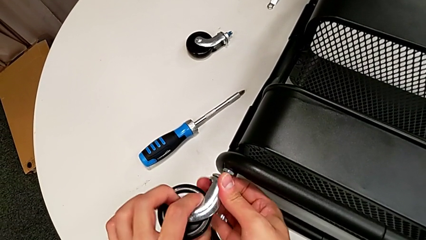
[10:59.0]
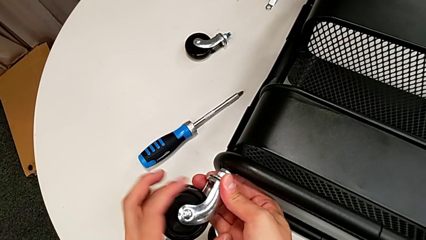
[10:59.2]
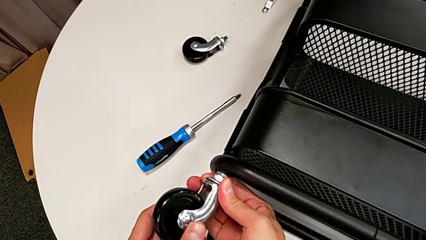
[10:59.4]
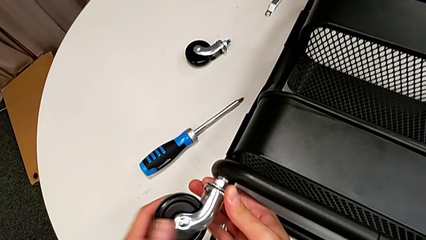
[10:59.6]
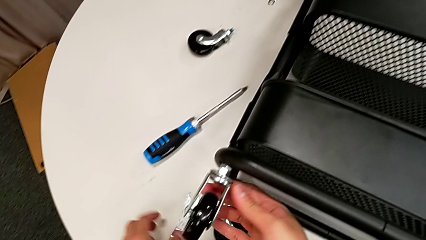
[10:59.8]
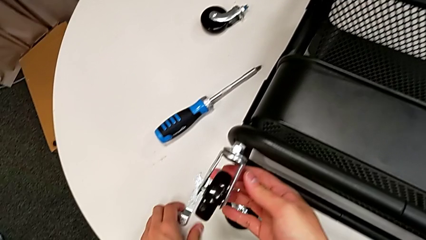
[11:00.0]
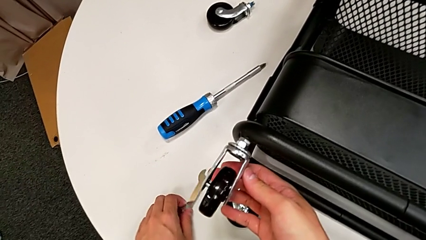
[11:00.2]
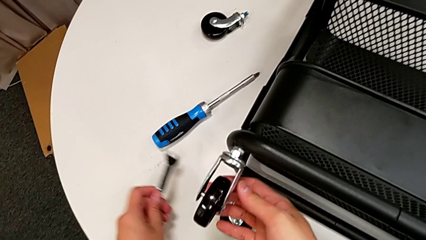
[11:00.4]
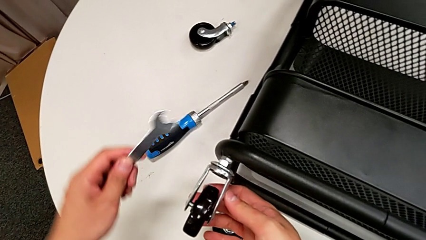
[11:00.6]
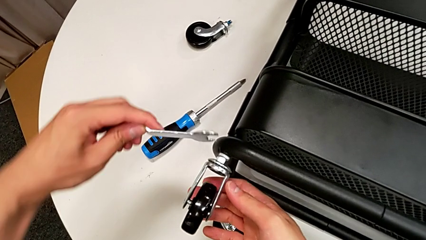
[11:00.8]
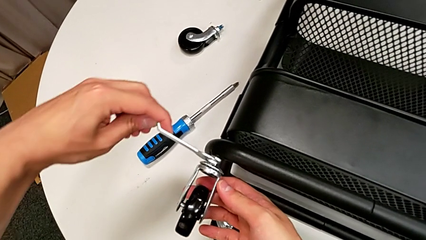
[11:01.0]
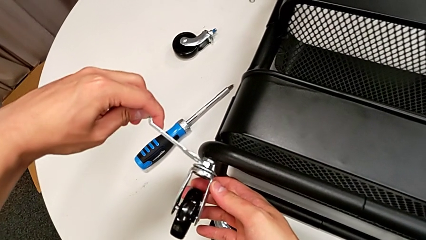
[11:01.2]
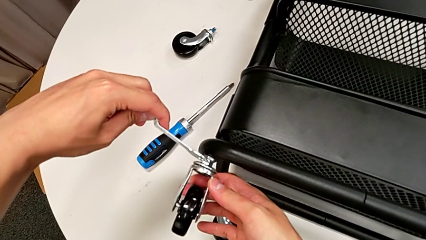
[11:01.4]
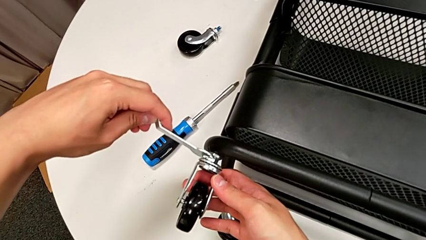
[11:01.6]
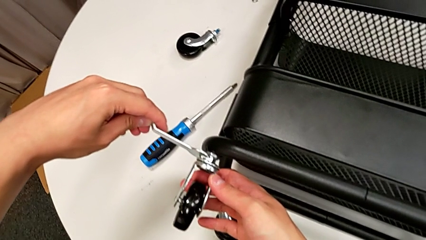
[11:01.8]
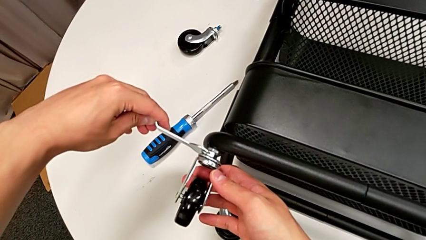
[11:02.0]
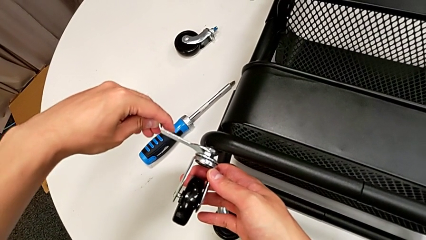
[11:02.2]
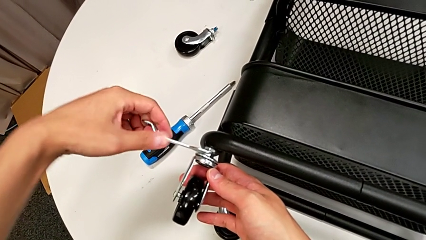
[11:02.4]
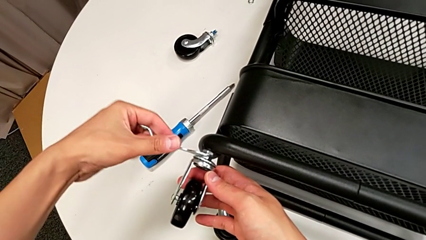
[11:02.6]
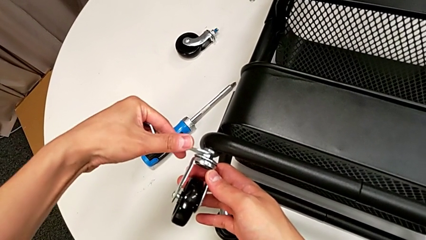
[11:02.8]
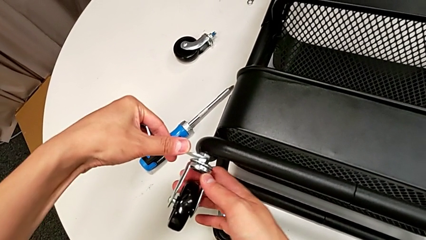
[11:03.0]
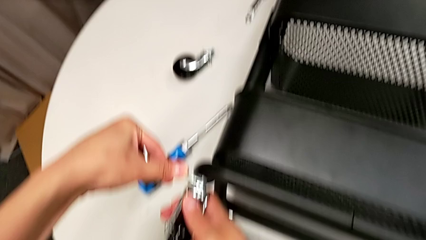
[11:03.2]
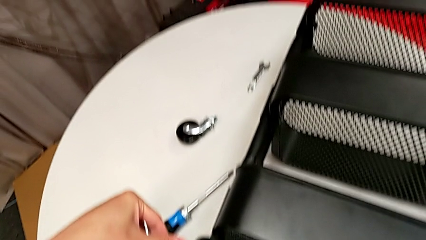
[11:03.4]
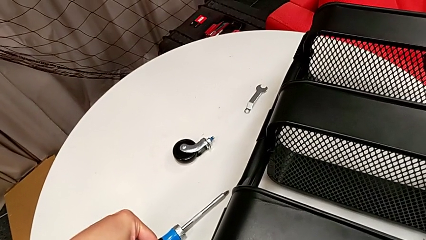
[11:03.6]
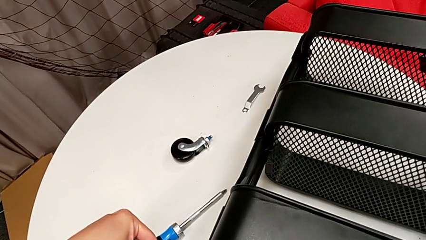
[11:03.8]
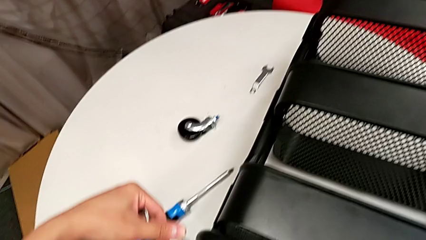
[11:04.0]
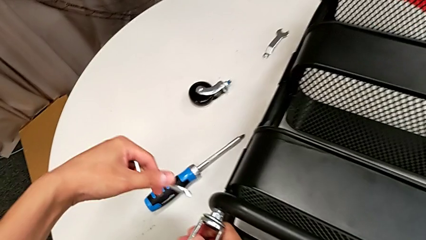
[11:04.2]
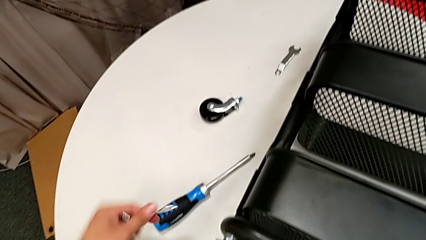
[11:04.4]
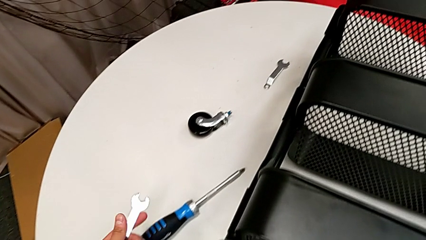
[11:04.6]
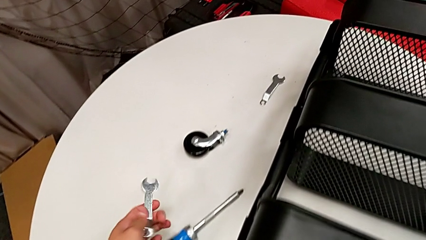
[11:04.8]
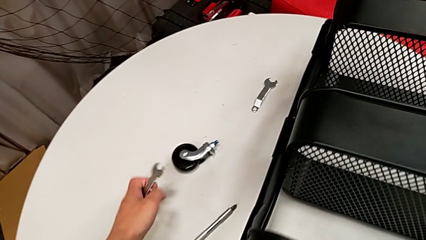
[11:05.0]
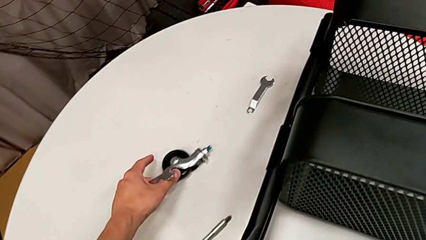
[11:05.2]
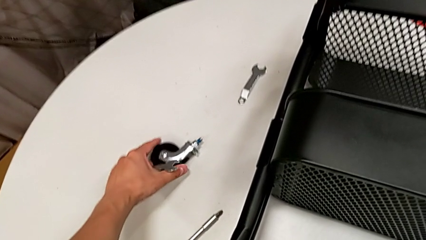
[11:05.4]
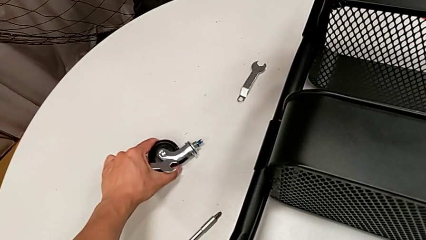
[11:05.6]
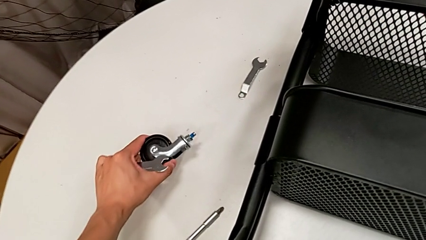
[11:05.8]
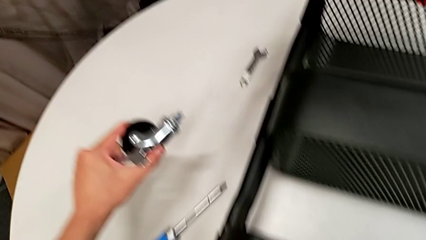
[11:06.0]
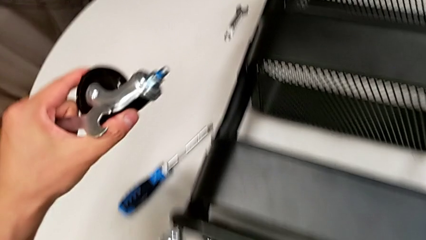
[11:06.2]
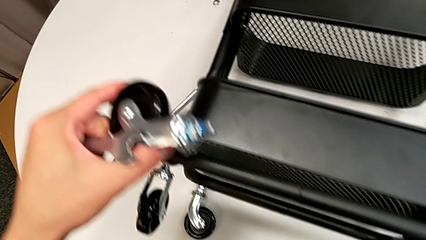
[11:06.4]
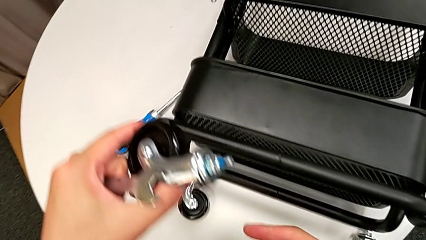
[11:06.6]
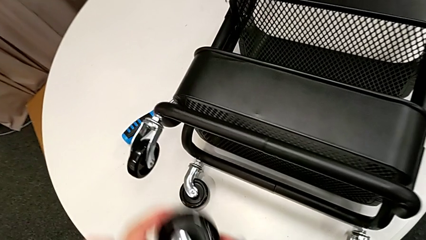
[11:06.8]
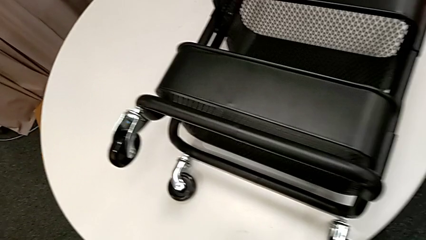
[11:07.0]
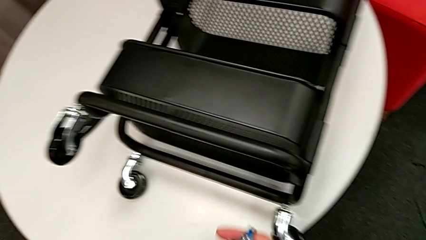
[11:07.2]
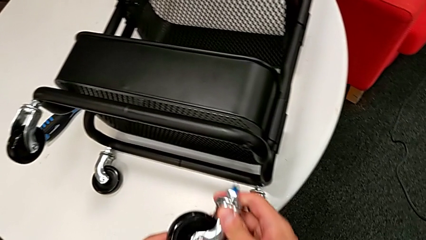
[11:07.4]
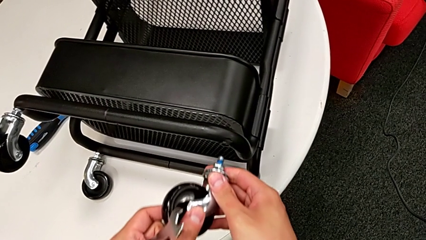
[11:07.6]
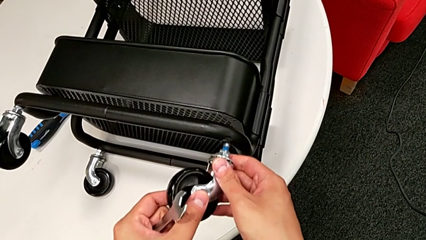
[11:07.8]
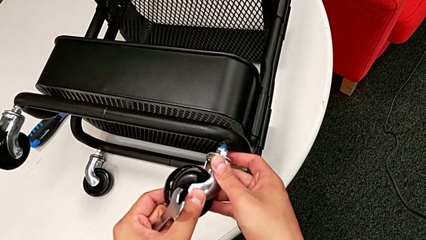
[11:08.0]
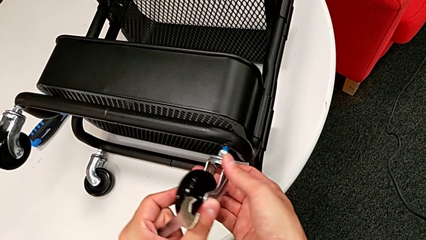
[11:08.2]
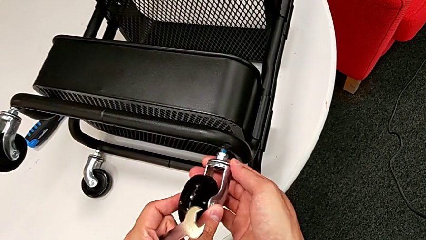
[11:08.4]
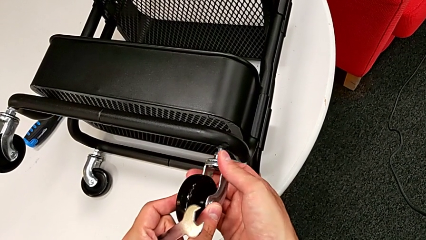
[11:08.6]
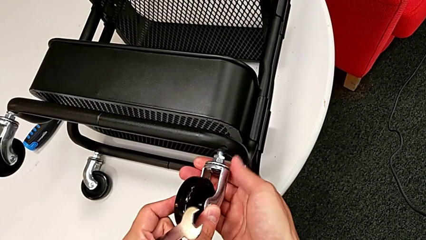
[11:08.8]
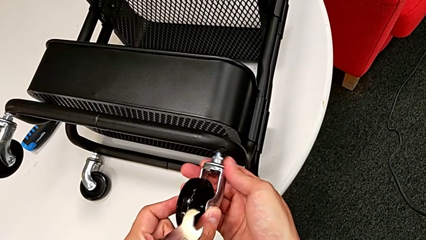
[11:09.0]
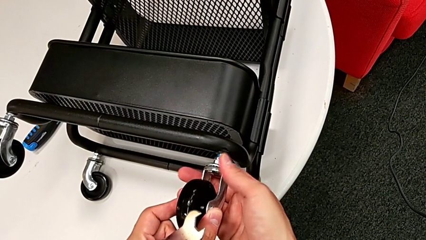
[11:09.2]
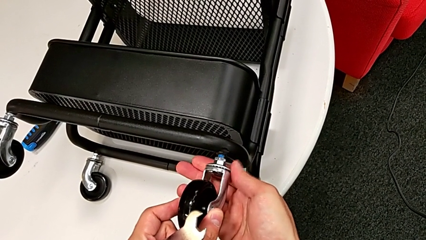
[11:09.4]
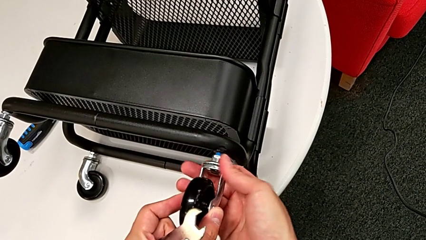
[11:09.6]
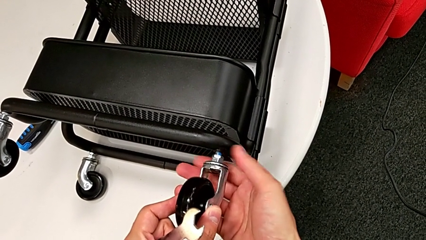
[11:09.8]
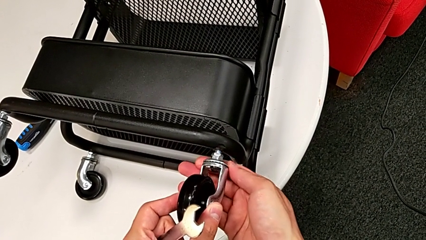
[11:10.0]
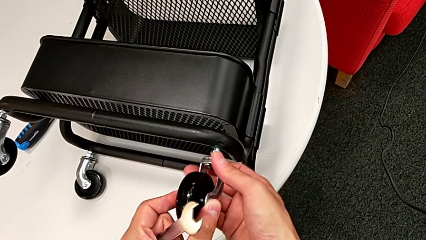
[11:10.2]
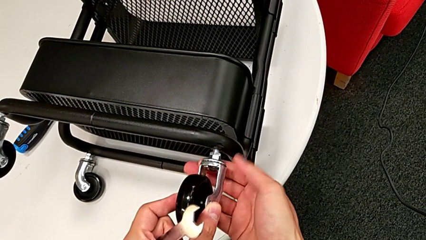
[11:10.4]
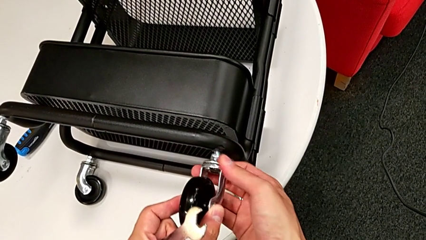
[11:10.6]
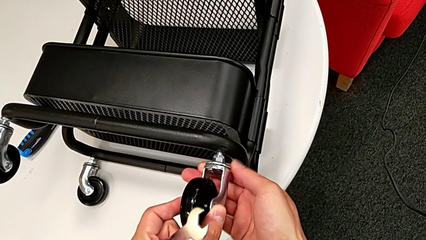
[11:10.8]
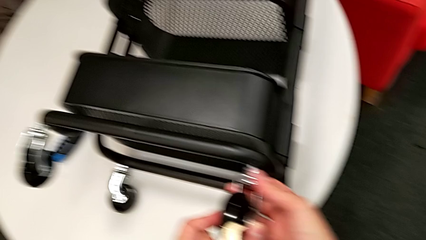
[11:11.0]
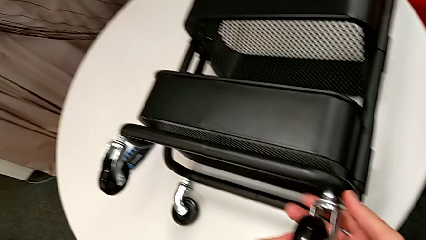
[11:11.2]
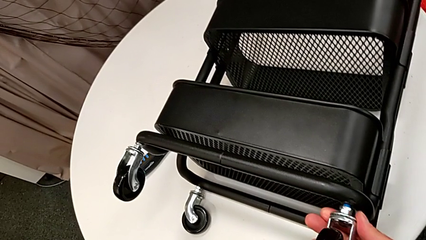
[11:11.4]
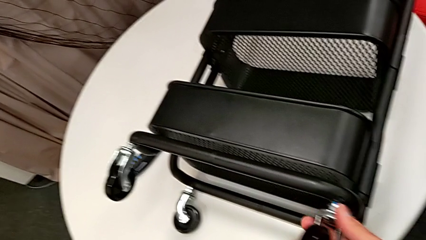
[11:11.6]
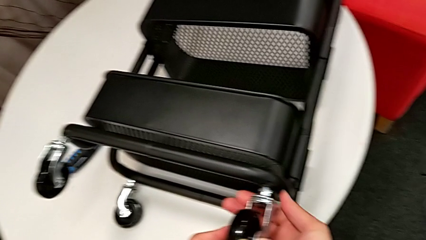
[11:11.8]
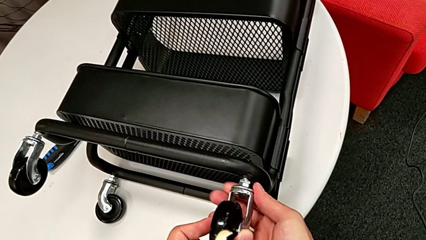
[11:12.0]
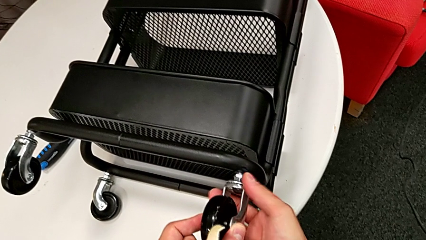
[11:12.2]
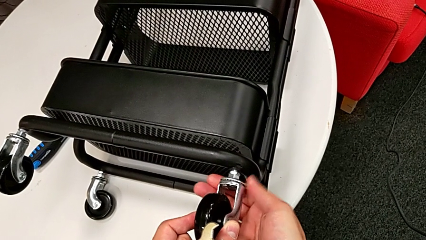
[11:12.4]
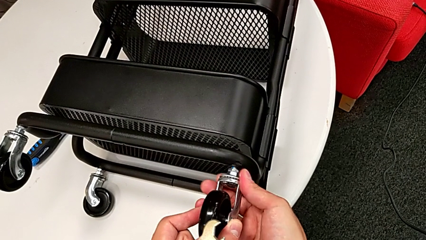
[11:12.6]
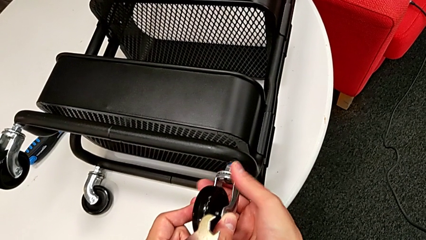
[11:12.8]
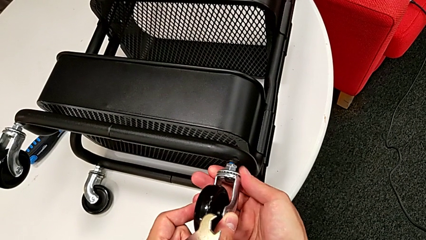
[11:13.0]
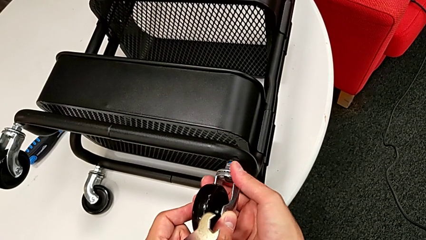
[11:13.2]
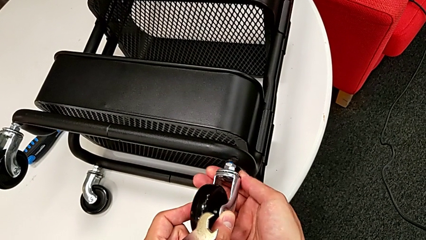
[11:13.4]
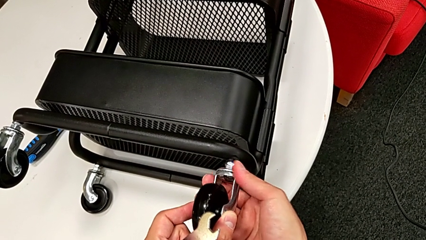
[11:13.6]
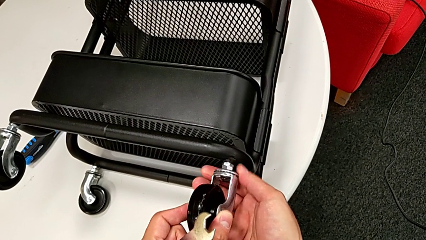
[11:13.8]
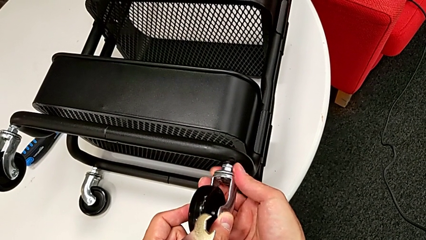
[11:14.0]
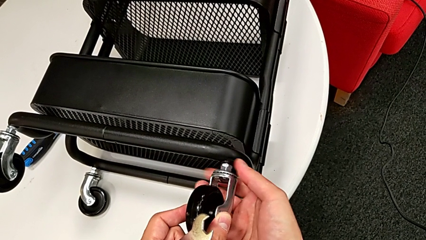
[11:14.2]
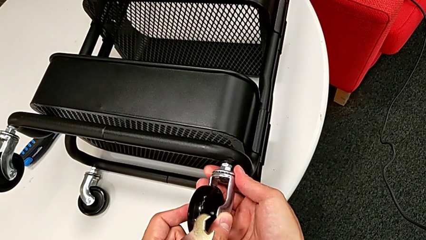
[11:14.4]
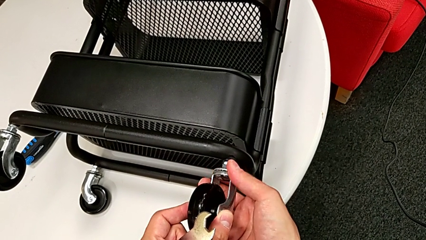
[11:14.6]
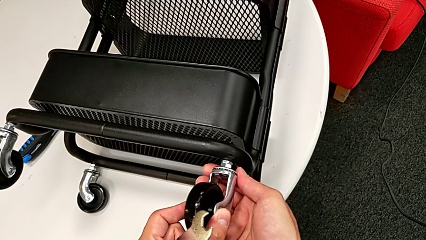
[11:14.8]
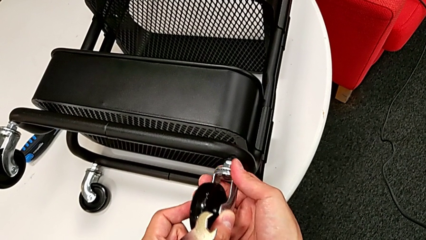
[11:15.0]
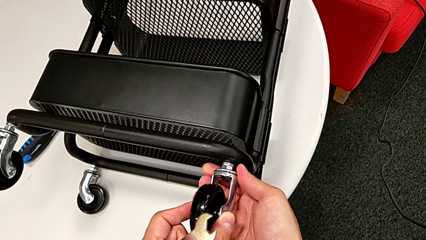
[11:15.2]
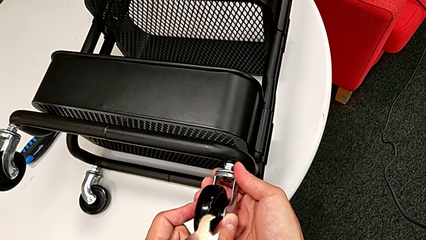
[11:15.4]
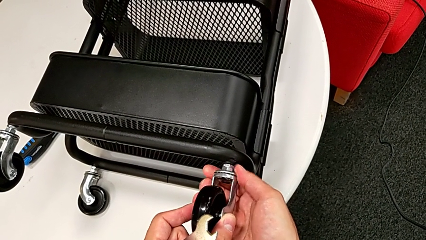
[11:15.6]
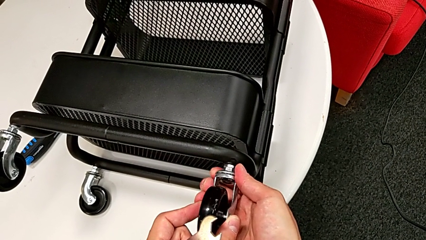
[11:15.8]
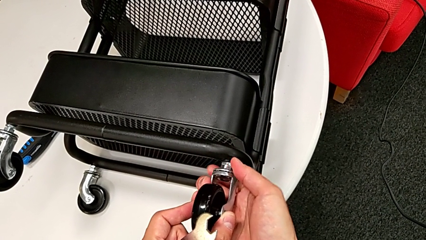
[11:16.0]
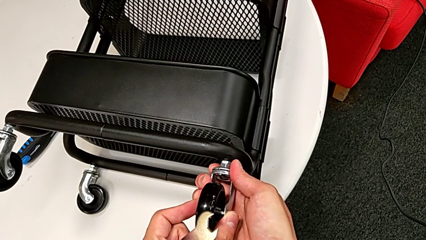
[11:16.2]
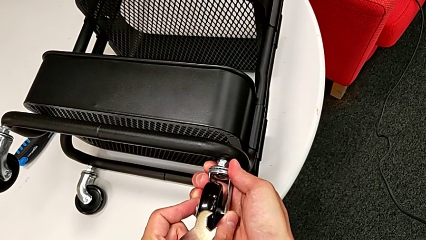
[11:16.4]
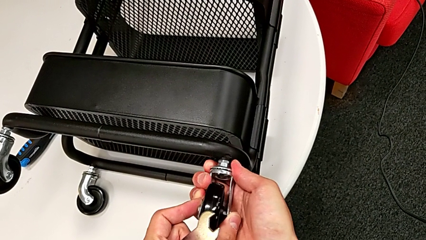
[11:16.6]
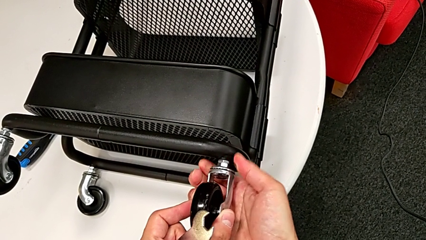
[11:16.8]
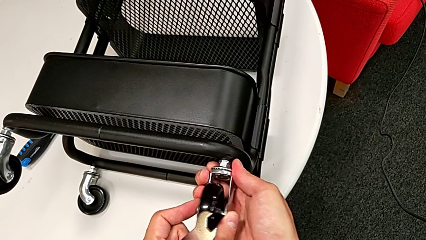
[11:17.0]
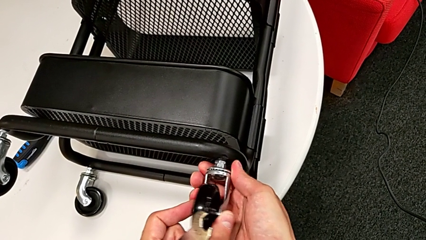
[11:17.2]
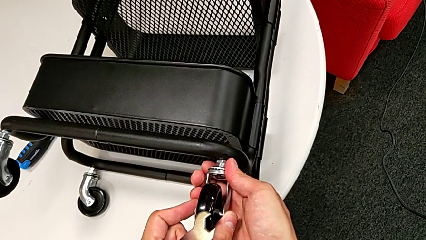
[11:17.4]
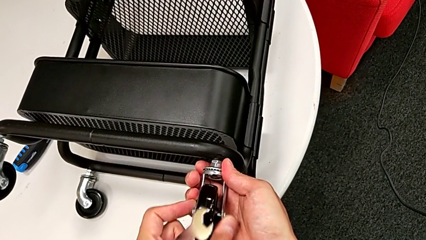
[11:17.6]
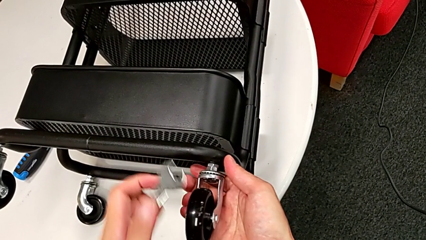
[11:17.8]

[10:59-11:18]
The camera wearer is attaching the four wheels to the bottom of their base frame. They grab the spanner wrench, screw the third wheel, grab the fourth wheel, insert it and screw it.
